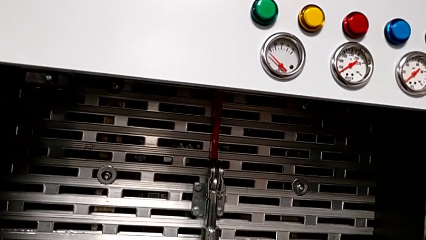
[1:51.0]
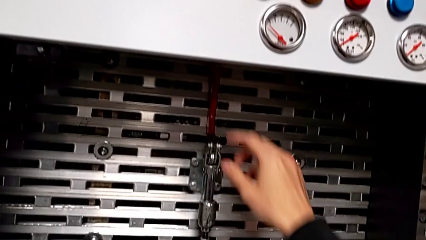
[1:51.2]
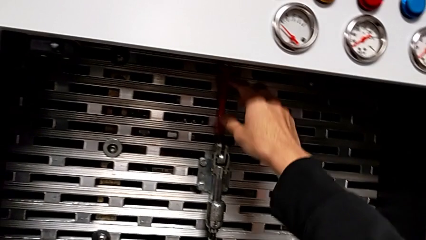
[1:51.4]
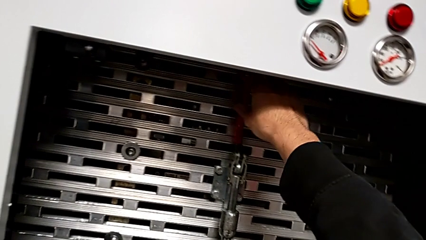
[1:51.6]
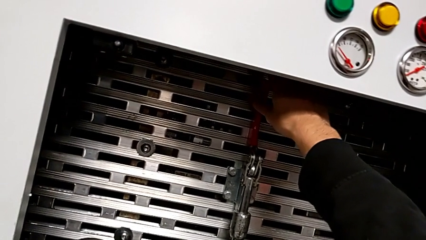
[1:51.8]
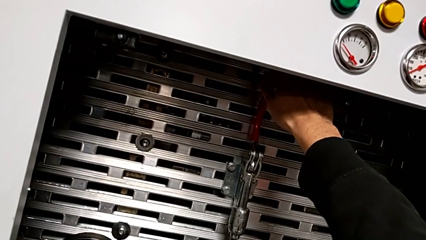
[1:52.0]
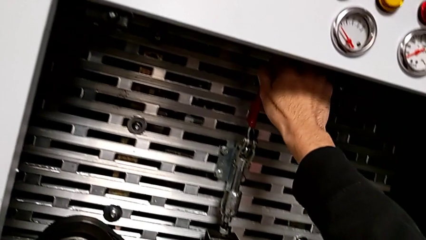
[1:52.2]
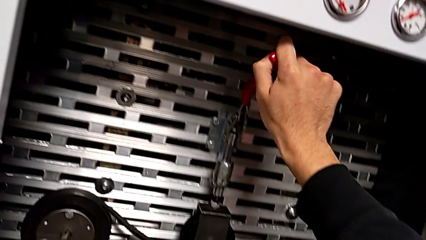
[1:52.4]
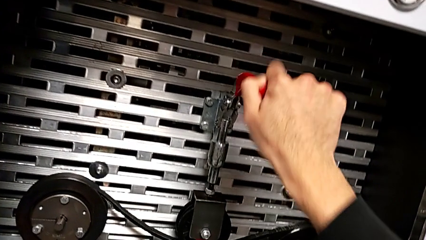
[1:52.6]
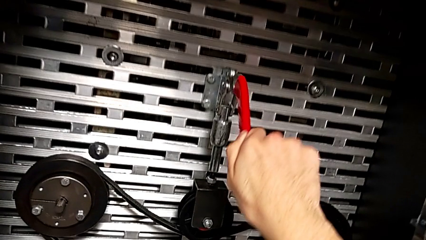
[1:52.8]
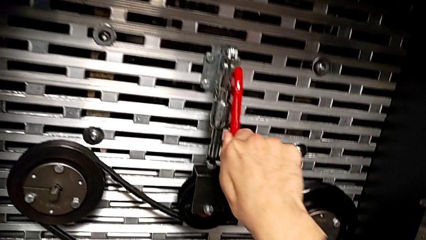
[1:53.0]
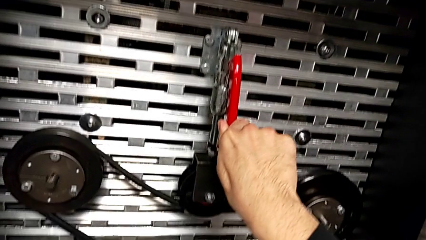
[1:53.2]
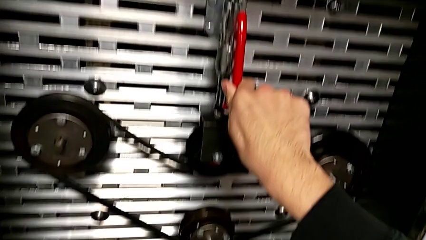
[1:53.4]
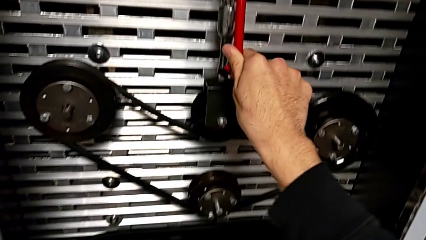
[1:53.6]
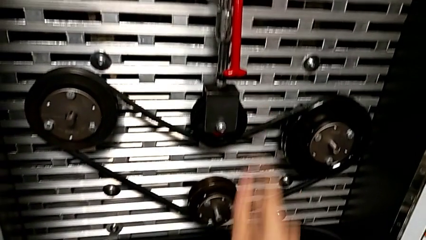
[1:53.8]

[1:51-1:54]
The camera wearer pulls the red lever down. They grab the red lever and push it.

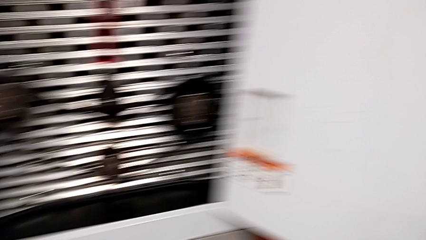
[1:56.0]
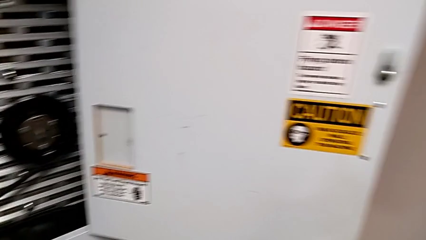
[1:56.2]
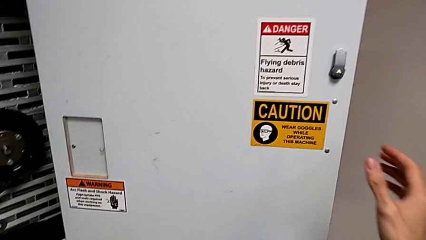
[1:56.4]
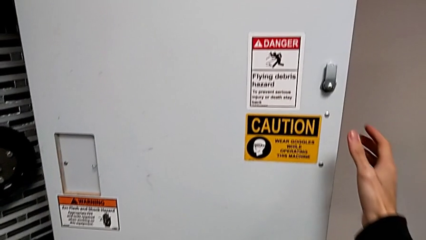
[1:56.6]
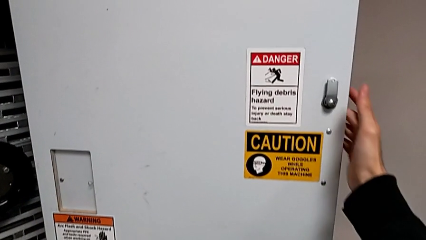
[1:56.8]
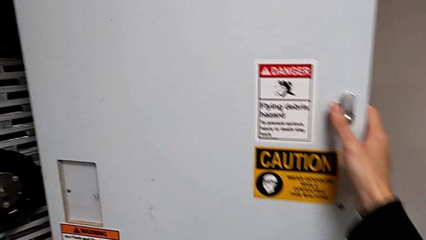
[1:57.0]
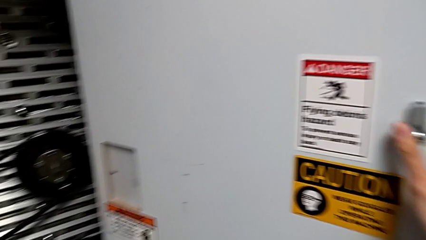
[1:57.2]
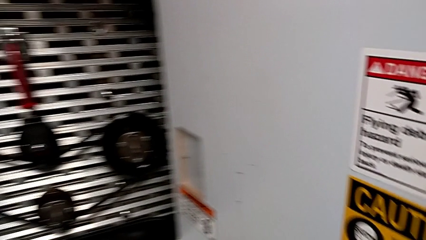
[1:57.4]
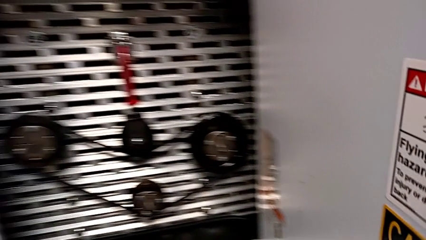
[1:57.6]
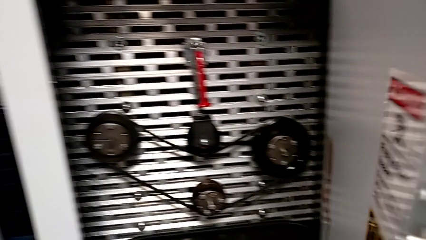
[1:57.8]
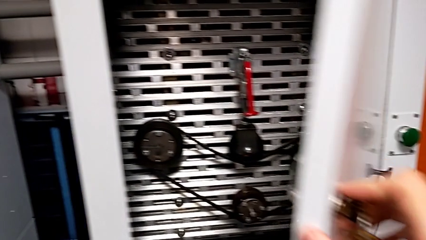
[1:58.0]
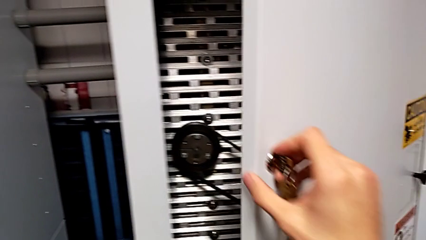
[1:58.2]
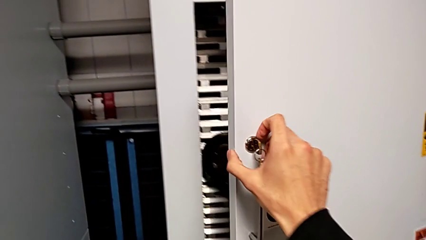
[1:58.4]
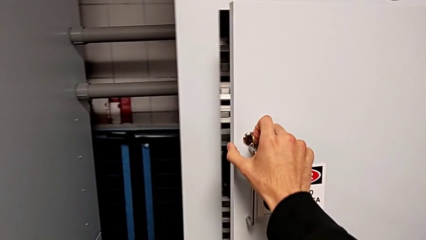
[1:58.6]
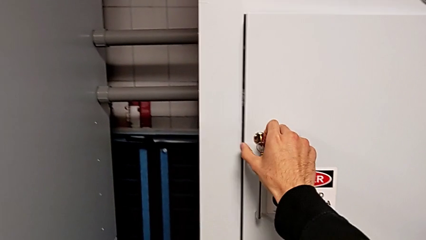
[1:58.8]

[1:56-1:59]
The camera wearer closes the front door. They close the front panel door.

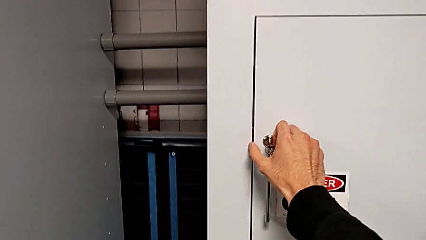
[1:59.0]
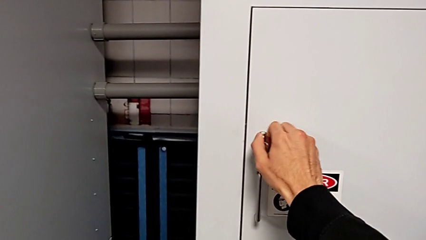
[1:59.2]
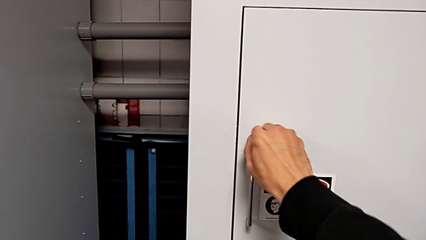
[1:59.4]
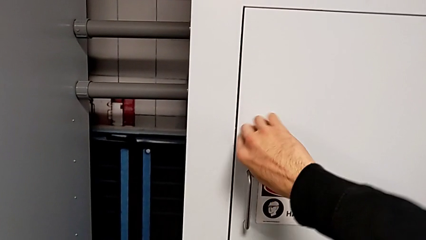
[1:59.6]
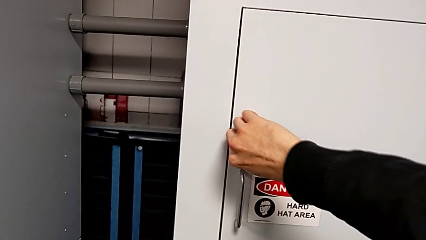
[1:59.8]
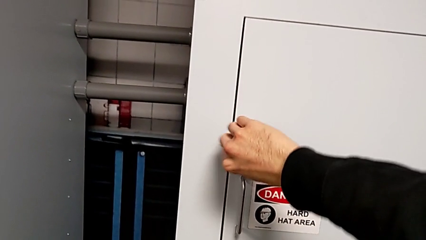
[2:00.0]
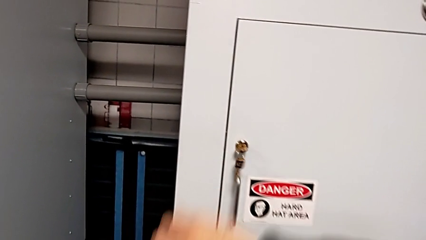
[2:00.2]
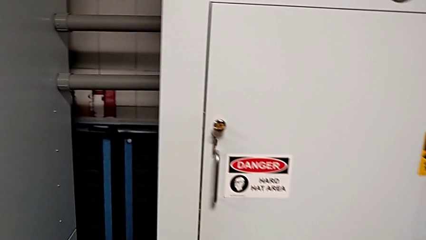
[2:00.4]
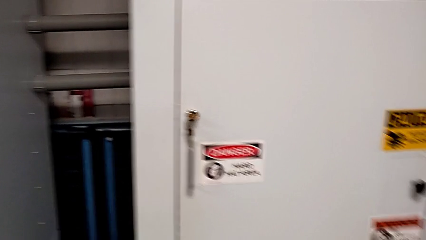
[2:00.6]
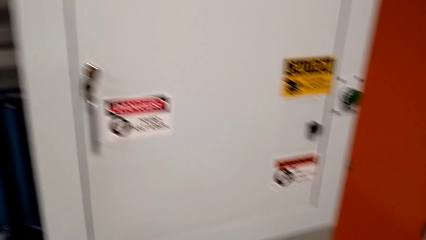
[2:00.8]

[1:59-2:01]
The camera wearer locks the front door. They lock the front panel door.
